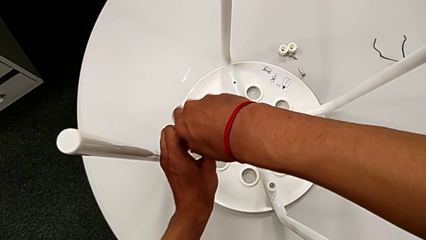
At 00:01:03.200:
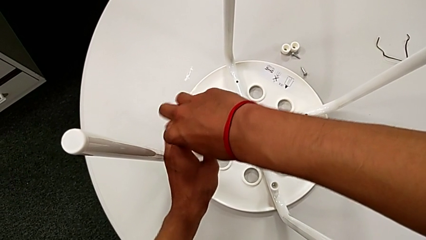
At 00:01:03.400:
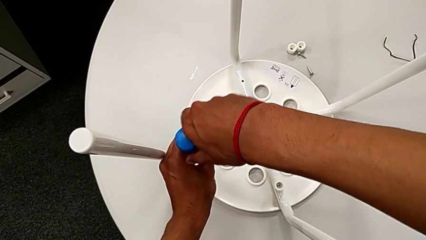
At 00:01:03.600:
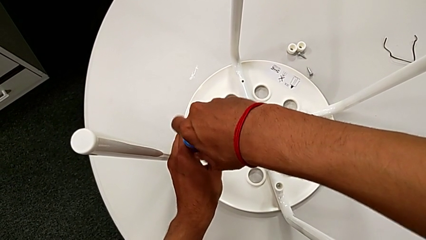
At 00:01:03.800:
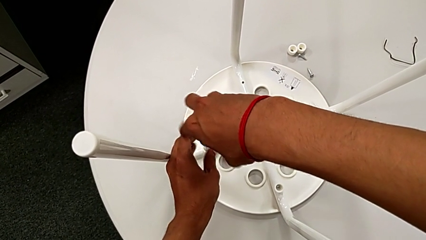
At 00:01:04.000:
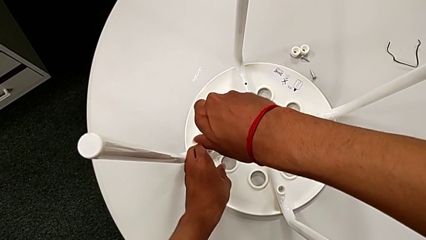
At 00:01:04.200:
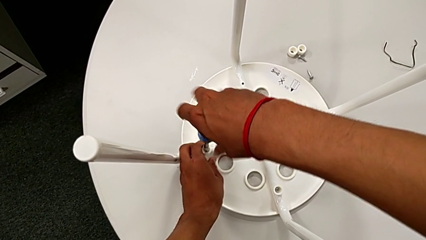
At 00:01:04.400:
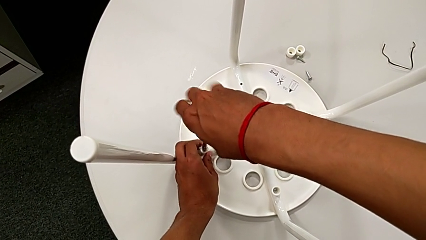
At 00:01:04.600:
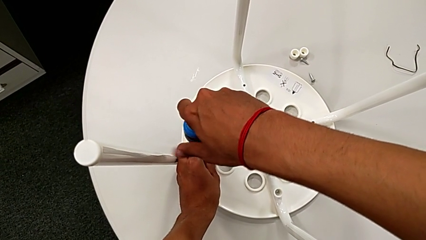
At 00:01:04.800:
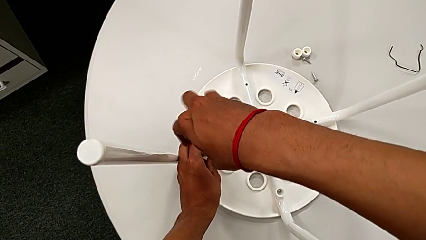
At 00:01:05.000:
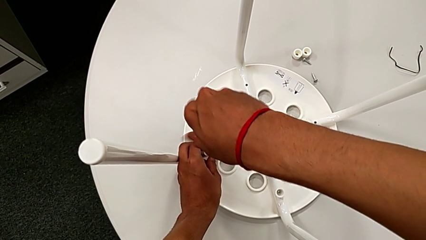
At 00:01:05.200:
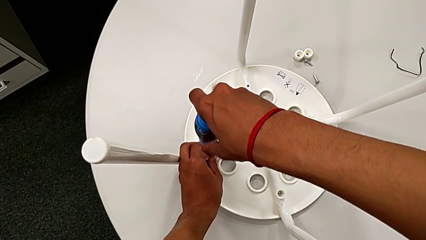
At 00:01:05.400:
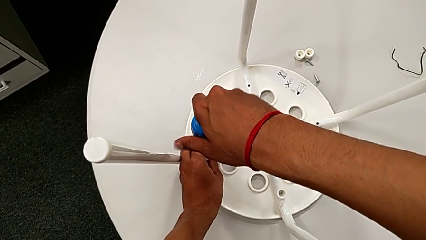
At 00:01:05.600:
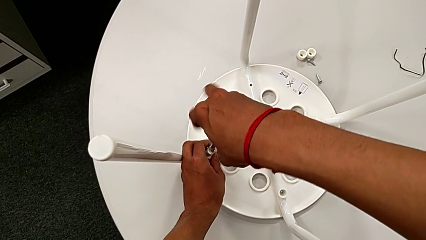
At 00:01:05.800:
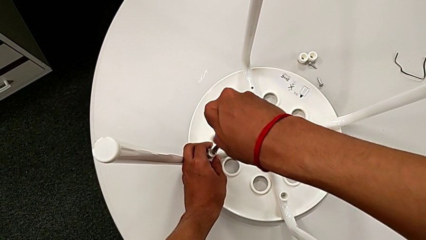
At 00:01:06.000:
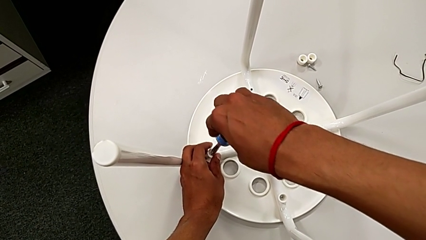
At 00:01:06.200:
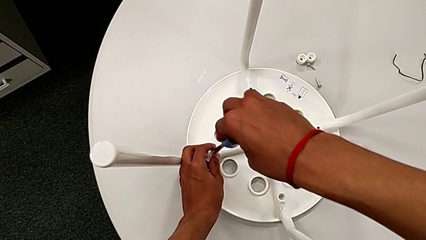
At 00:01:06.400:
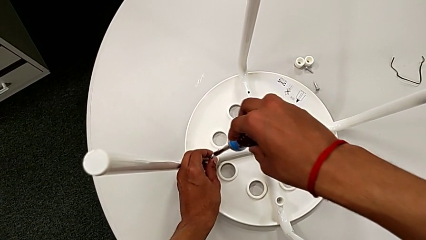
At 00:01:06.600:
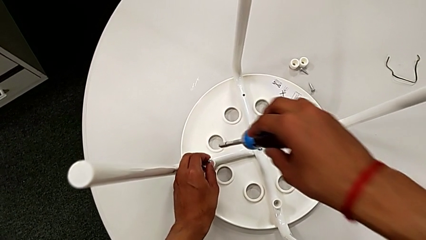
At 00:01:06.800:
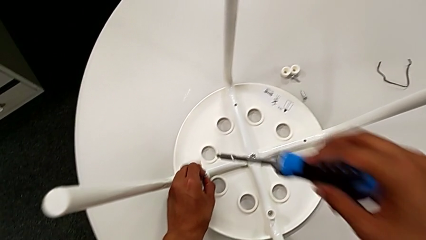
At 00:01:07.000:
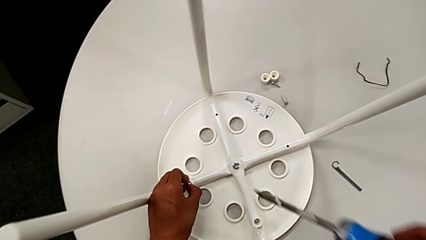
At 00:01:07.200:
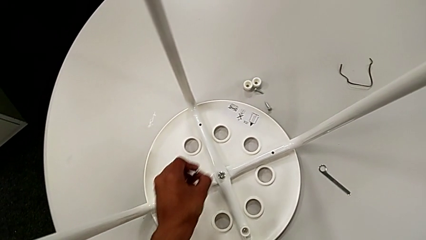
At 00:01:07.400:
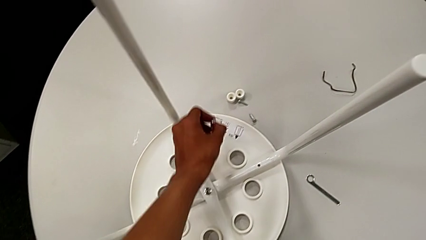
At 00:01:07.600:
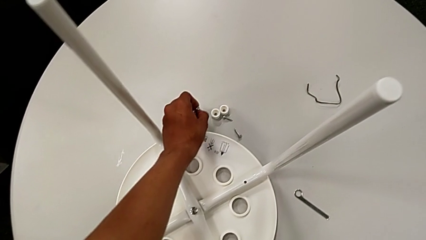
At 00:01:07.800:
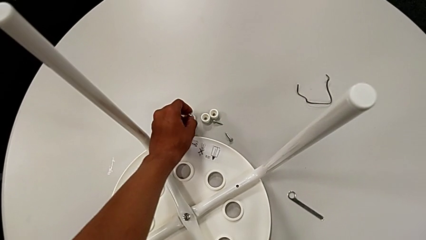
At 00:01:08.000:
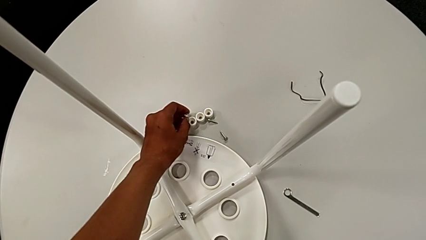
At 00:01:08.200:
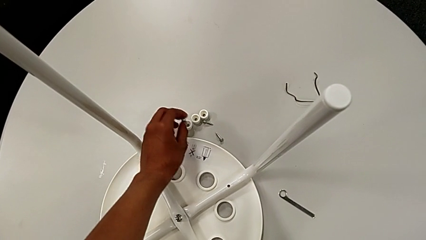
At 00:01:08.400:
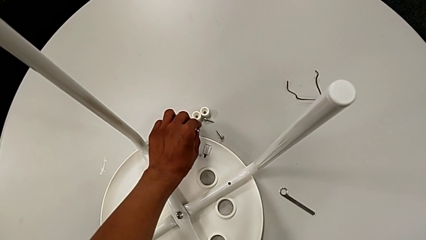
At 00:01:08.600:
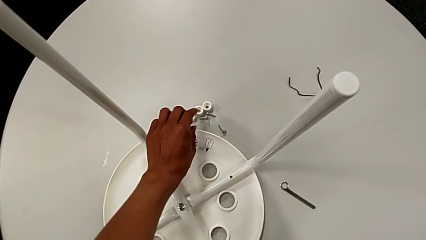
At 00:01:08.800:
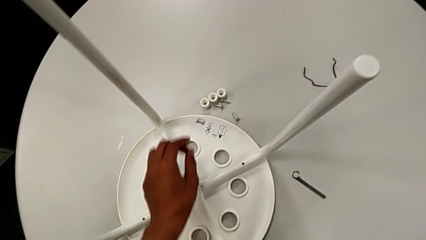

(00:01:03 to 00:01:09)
The camera wearer is unscrewing the third screw on the leg of the chair. They unscrew the third screw, grab it, withdraw the blue screwdriver, place the third washer and place the screw.

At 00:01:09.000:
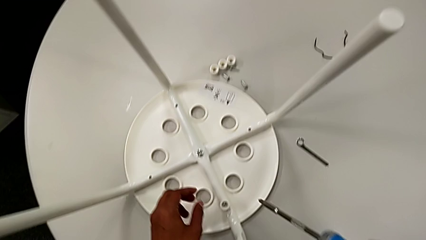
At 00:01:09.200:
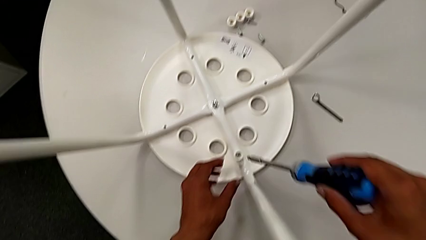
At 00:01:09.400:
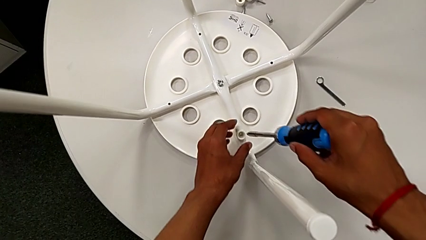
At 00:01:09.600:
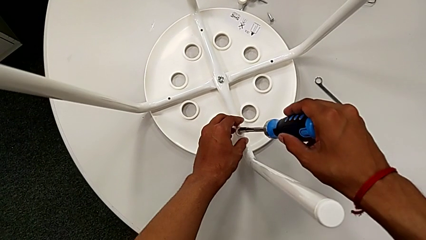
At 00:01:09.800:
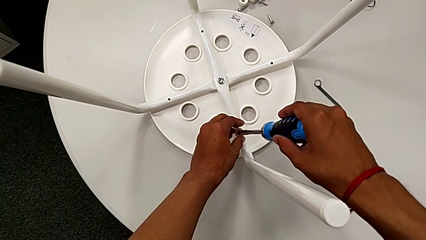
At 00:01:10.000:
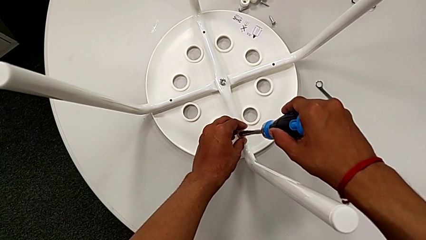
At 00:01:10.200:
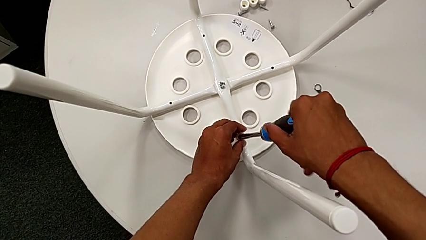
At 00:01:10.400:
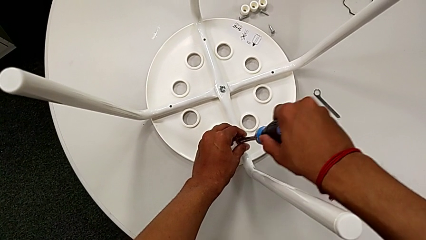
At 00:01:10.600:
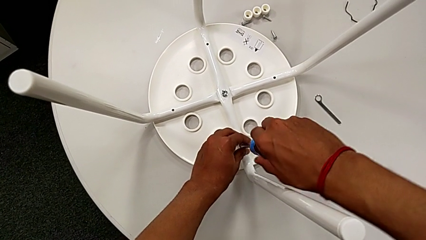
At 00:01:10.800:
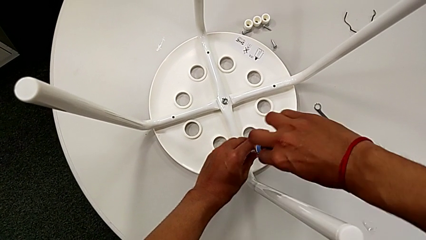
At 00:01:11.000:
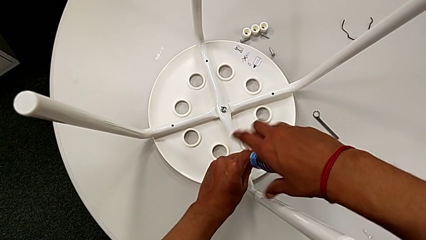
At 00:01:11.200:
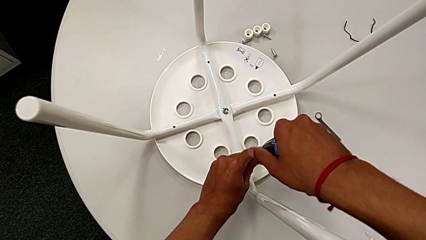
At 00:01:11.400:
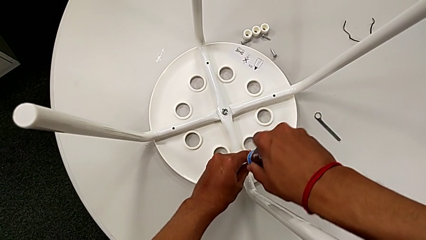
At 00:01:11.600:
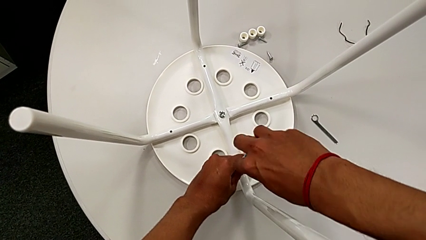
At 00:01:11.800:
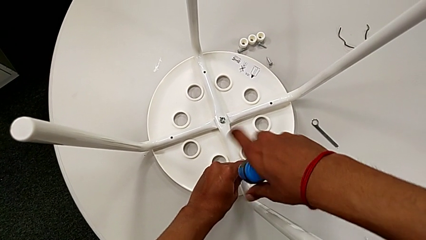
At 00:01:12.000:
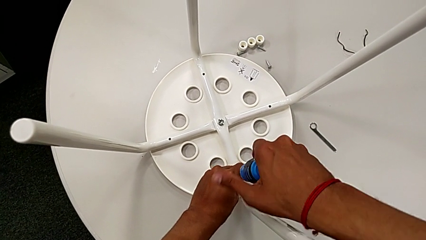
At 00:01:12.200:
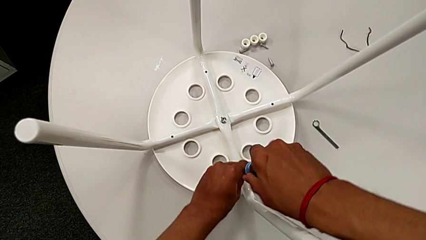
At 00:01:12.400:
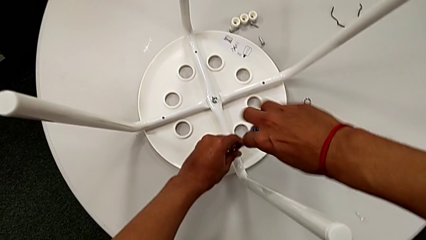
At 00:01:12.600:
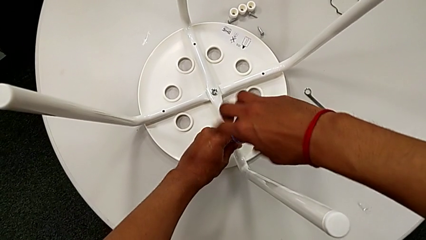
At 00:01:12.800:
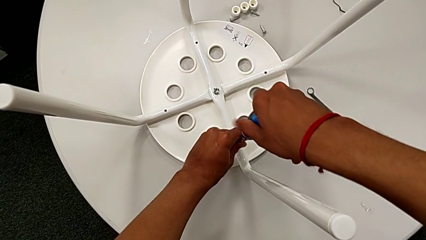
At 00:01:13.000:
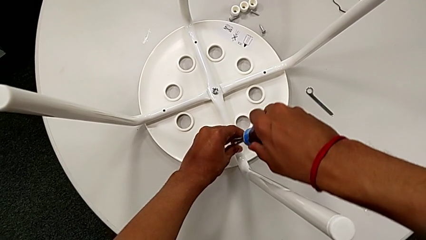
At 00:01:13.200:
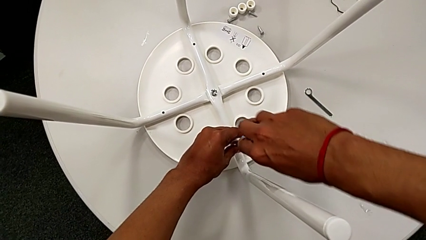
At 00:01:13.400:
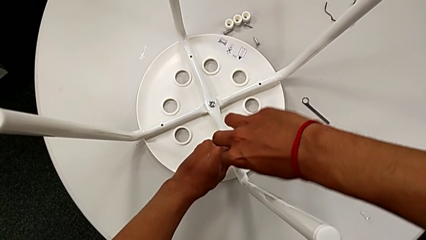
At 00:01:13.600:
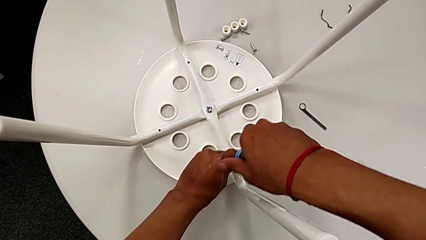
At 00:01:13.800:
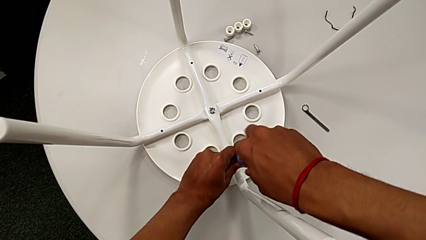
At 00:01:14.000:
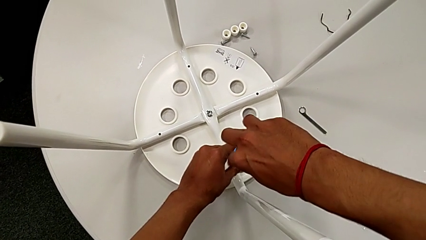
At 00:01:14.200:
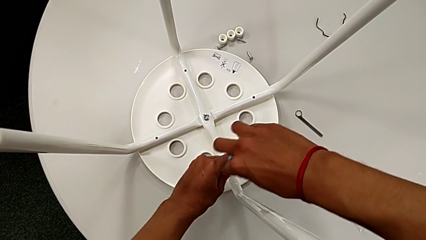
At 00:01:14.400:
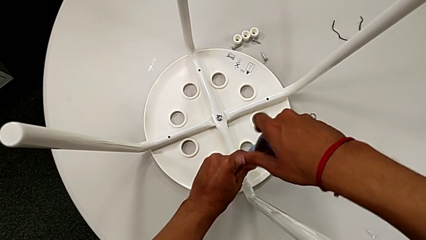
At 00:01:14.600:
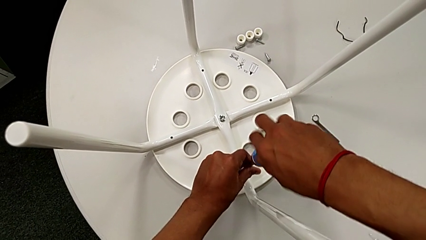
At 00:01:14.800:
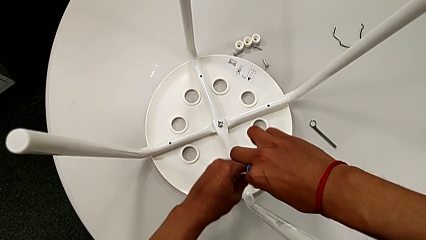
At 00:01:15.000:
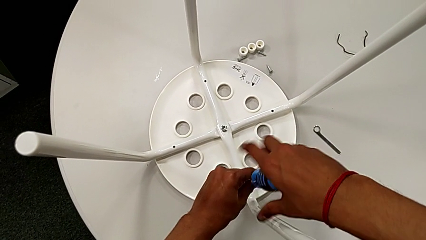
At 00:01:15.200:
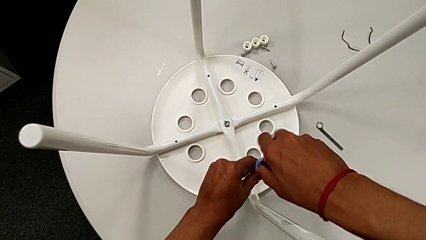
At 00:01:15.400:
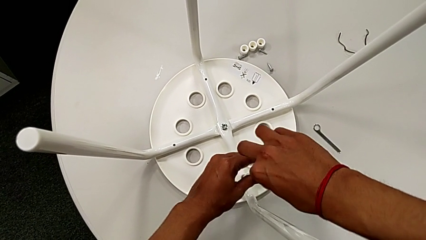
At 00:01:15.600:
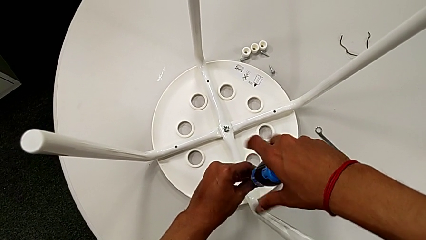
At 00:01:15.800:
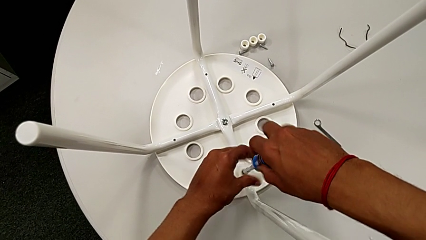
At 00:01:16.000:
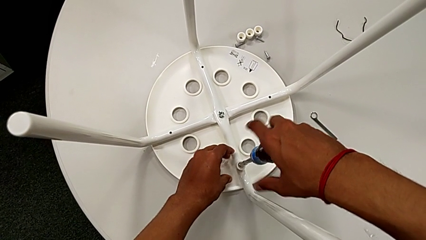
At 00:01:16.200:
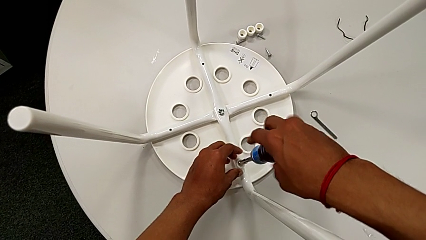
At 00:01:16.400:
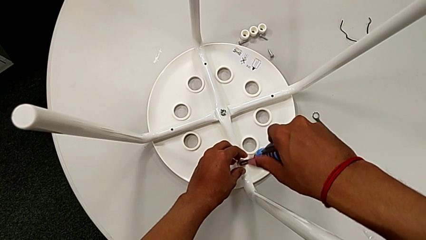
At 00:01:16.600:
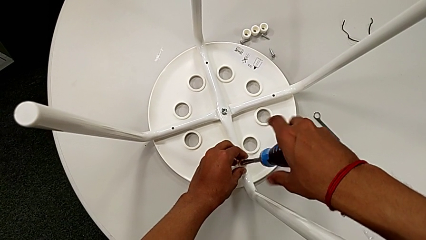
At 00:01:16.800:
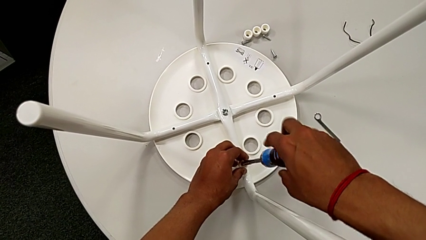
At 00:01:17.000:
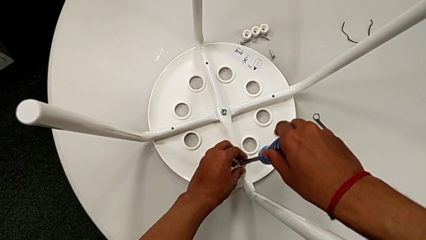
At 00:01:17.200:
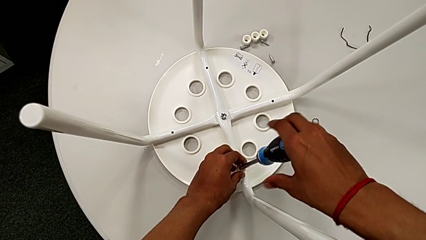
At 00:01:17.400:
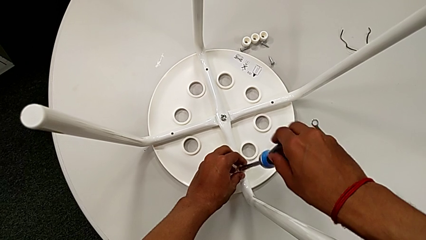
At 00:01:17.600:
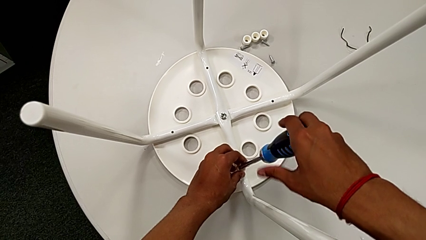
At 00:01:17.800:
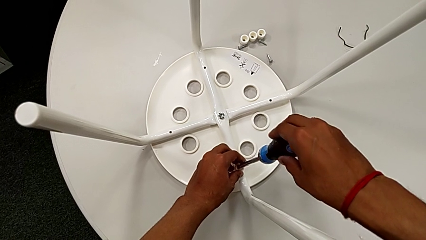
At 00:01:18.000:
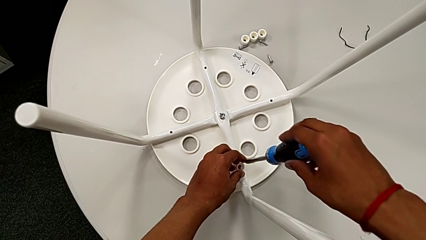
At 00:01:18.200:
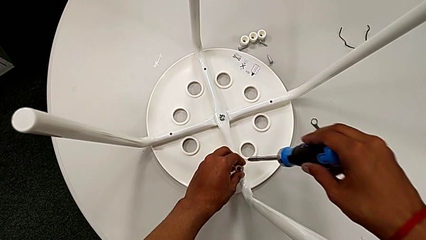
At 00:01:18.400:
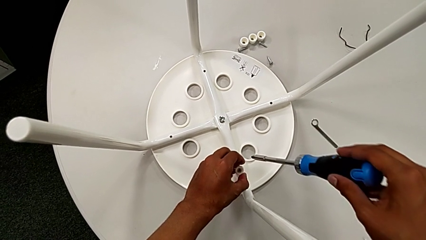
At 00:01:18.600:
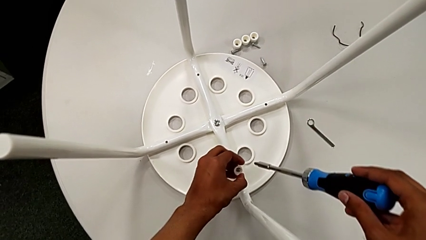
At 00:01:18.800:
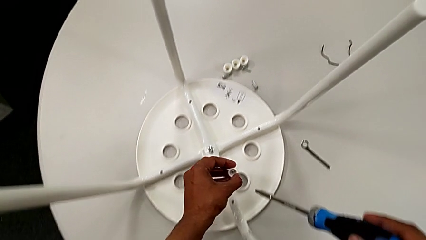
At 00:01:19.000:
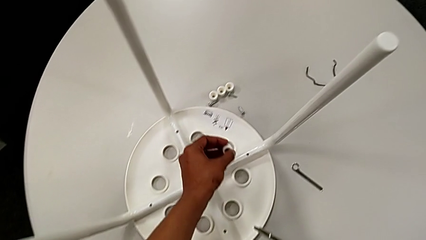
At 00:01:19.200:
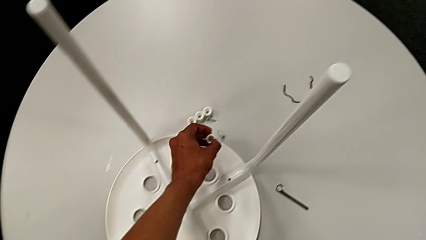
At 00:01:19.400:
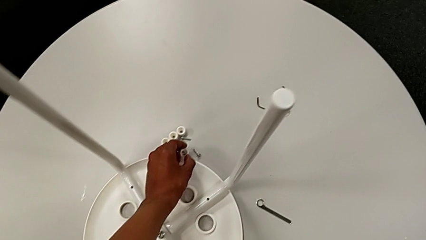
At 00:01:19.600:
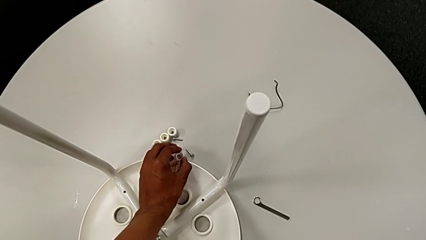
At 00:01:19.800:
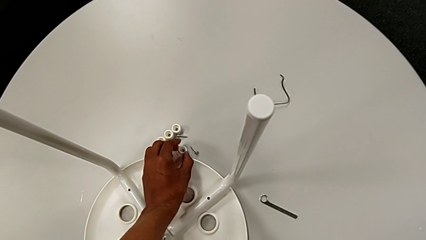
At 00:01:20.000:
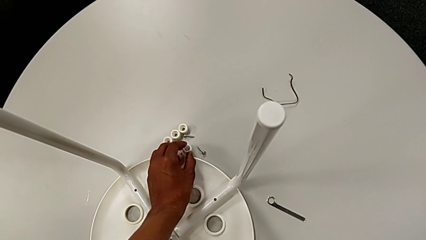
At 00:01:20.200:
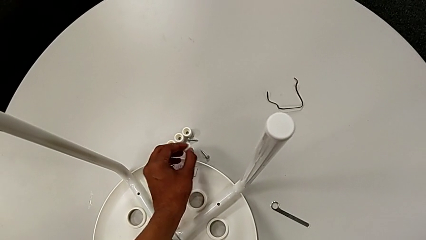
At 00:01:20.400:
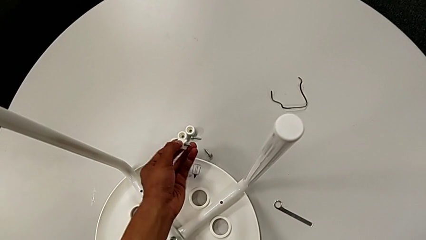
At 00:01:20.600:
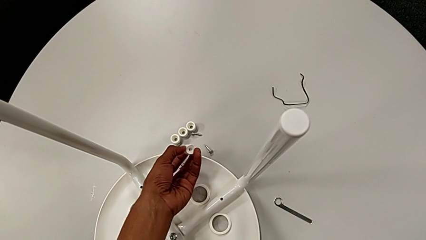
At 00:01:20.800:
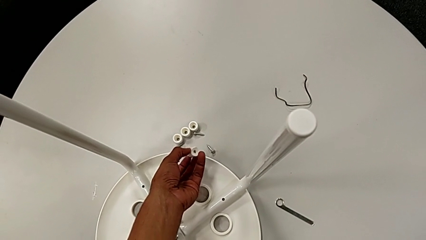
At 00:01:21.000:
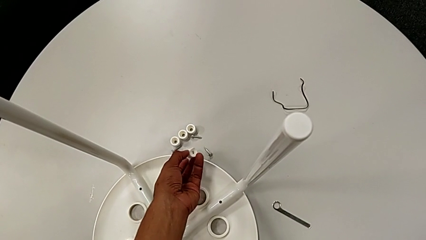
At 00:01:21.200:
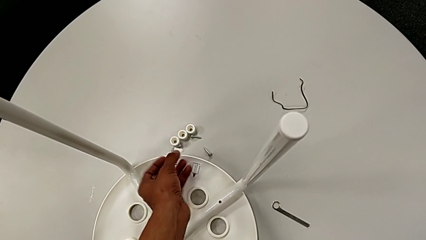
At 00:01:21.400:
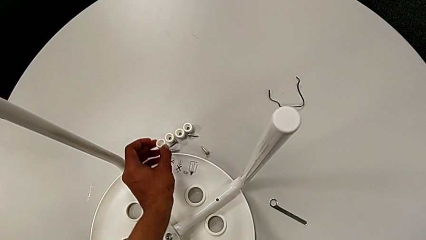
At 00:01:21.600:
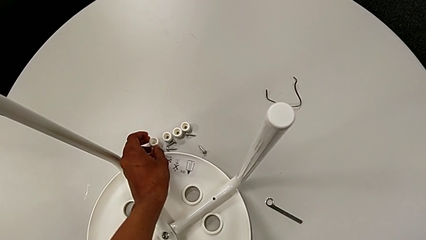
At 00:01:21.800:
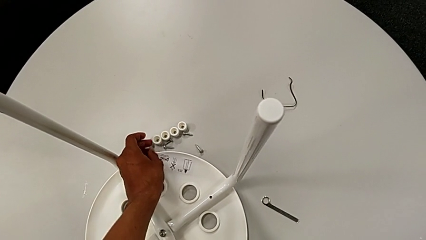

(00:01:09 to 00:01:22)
The camera wearer unscrews the fourth screw on the leg of the chair. They approach the fourth screw, insert the blue screwdriver, unscrew the fourth screw, withdraw the screwdriver, lift the fourth screw, place it and place the fourth washer.
